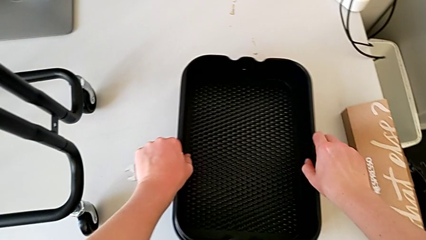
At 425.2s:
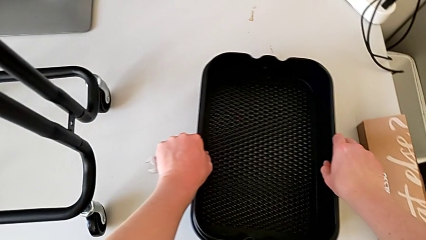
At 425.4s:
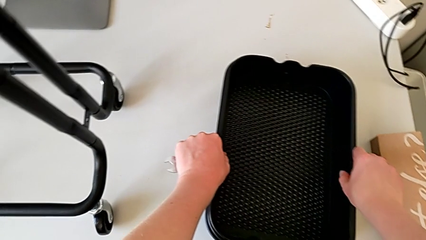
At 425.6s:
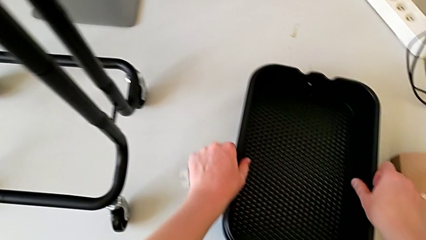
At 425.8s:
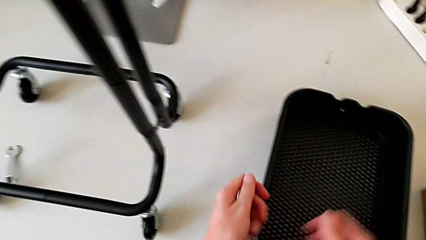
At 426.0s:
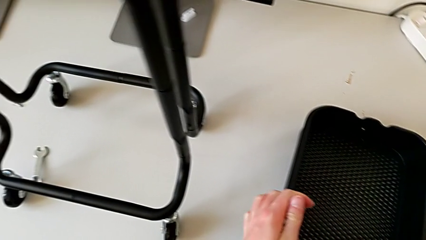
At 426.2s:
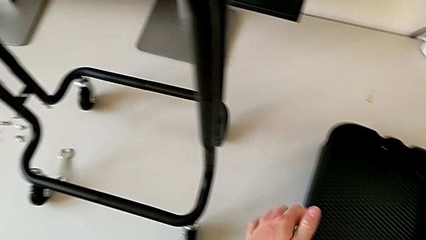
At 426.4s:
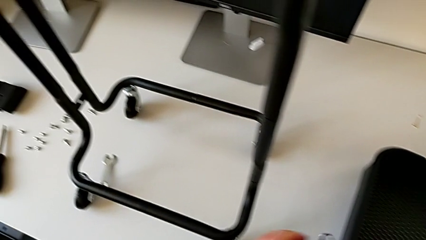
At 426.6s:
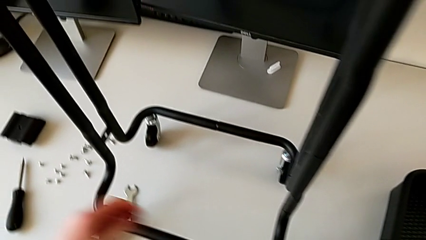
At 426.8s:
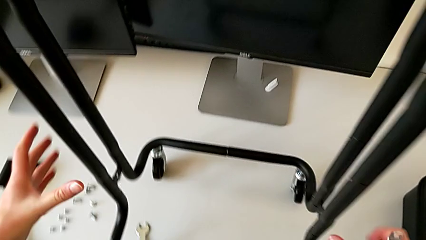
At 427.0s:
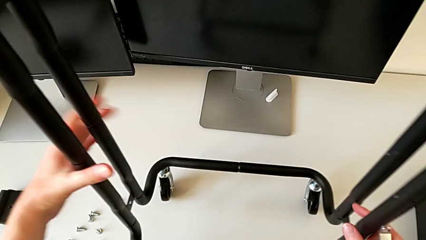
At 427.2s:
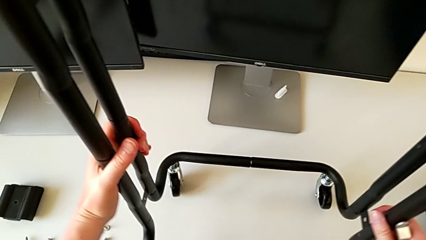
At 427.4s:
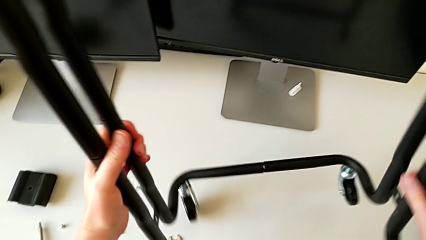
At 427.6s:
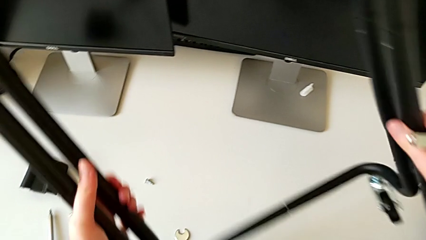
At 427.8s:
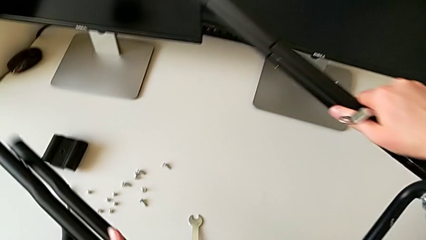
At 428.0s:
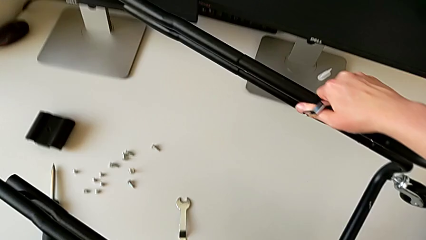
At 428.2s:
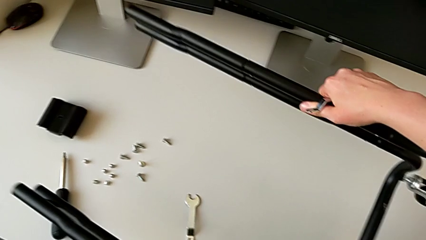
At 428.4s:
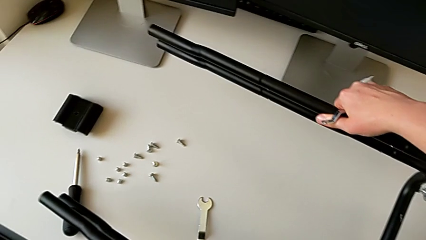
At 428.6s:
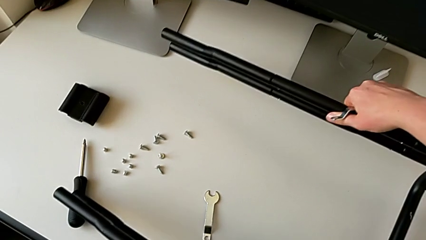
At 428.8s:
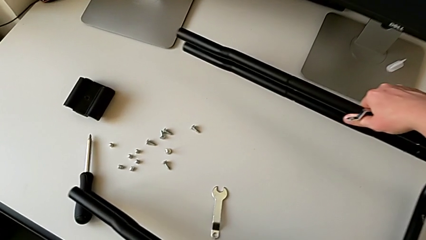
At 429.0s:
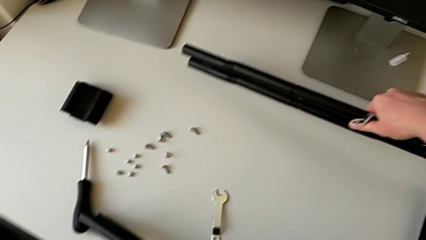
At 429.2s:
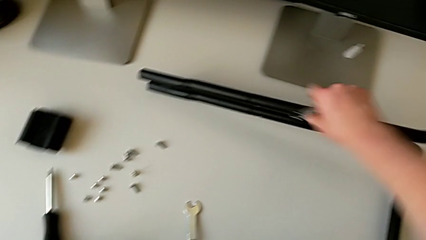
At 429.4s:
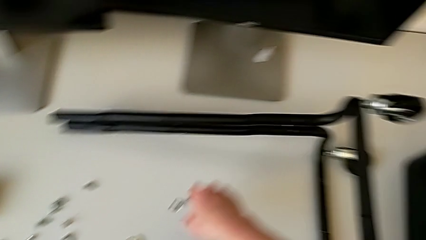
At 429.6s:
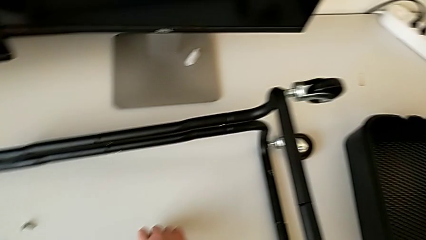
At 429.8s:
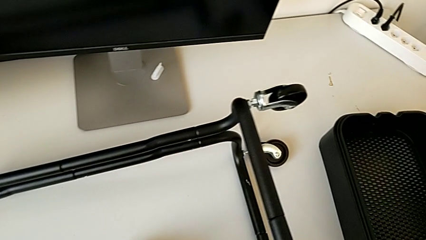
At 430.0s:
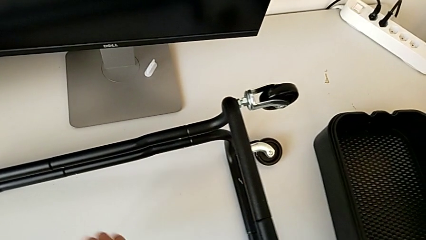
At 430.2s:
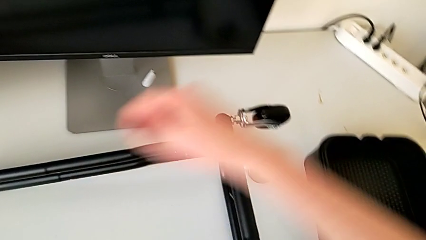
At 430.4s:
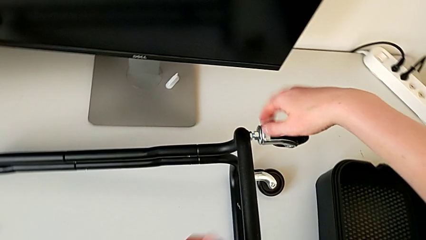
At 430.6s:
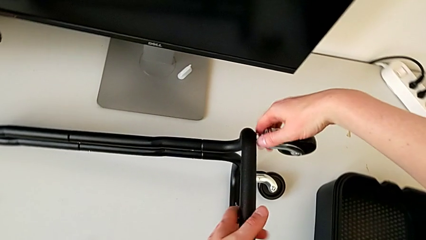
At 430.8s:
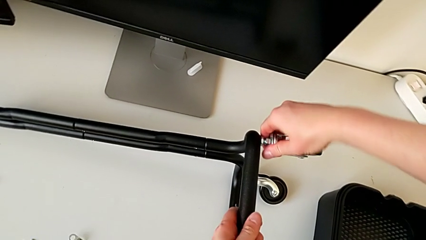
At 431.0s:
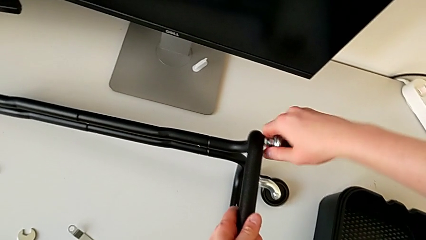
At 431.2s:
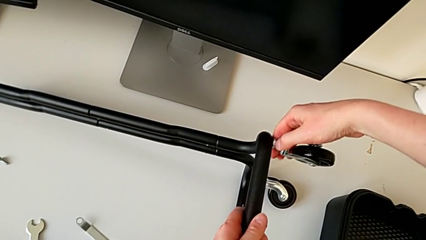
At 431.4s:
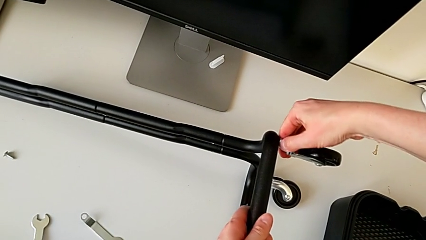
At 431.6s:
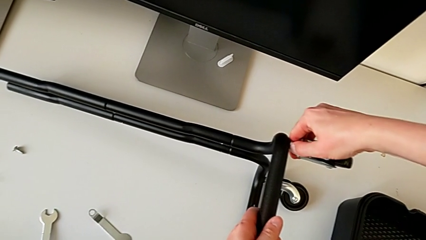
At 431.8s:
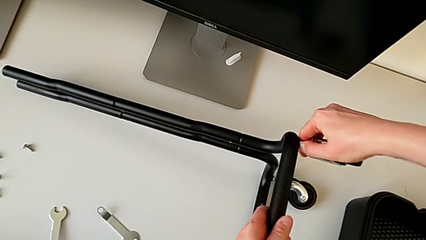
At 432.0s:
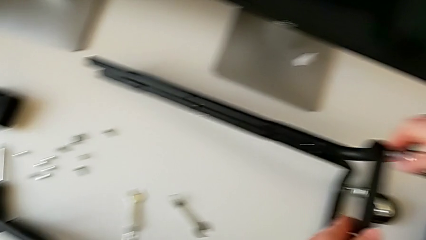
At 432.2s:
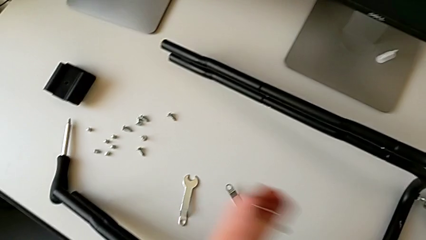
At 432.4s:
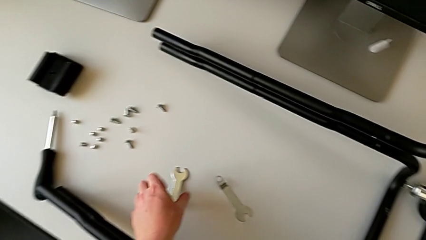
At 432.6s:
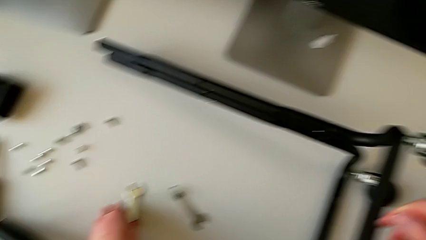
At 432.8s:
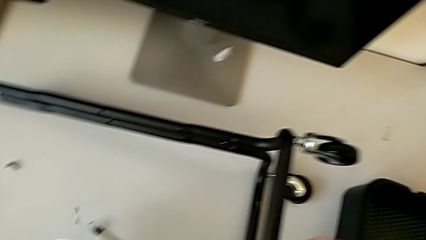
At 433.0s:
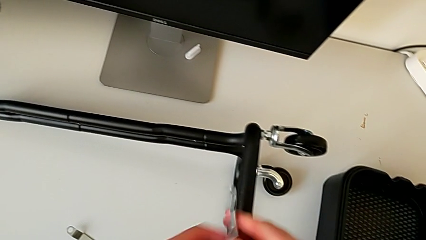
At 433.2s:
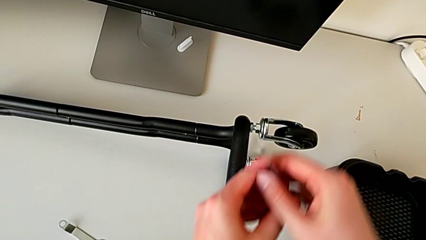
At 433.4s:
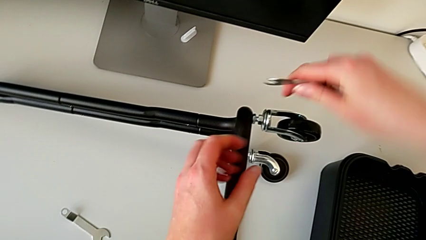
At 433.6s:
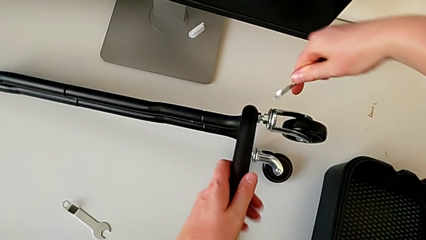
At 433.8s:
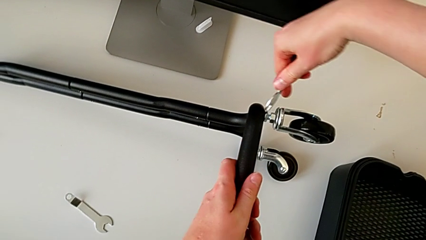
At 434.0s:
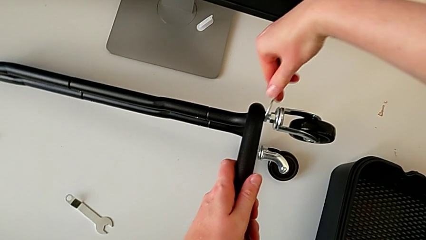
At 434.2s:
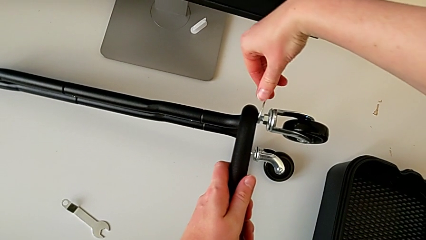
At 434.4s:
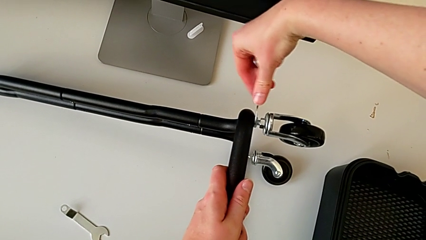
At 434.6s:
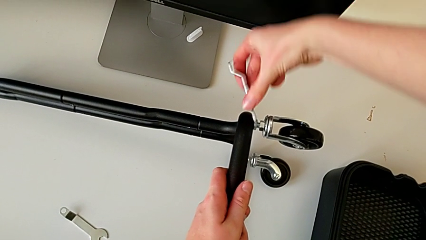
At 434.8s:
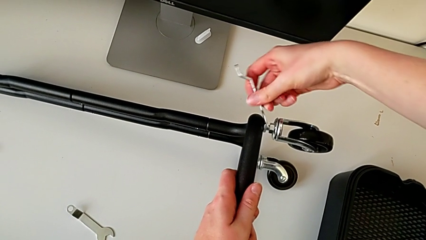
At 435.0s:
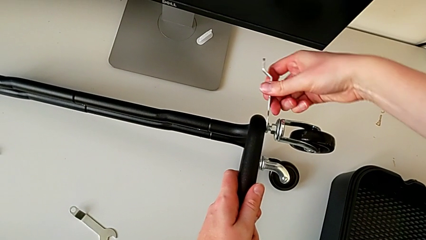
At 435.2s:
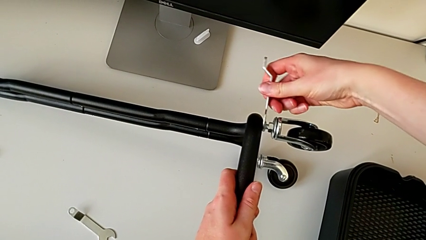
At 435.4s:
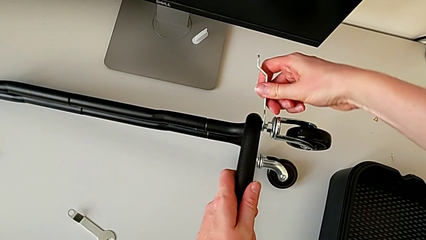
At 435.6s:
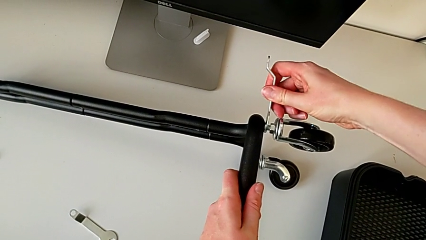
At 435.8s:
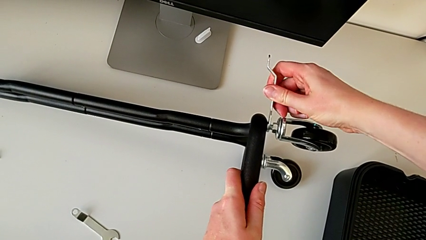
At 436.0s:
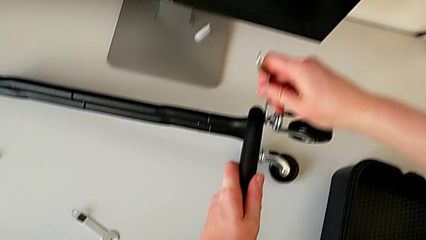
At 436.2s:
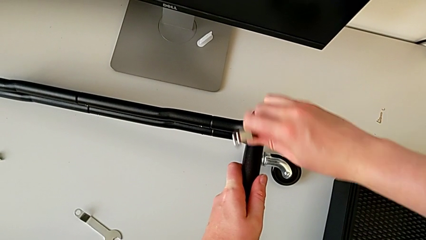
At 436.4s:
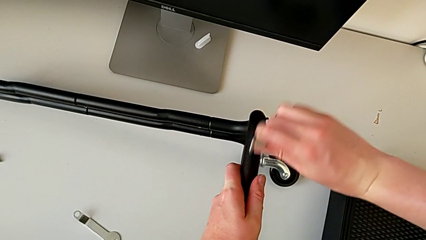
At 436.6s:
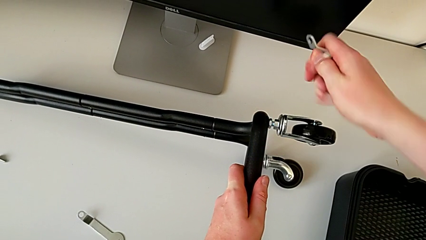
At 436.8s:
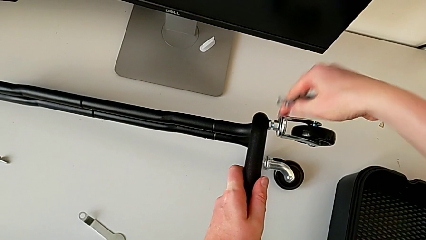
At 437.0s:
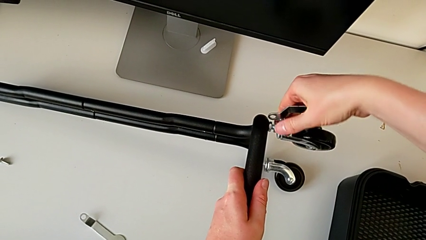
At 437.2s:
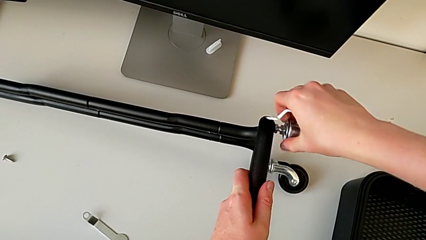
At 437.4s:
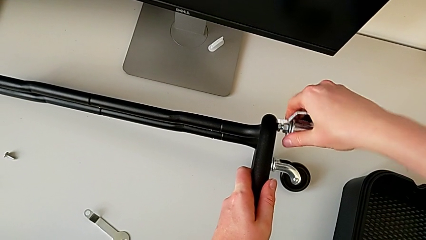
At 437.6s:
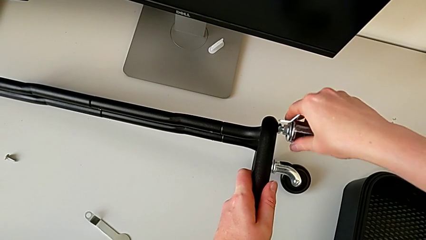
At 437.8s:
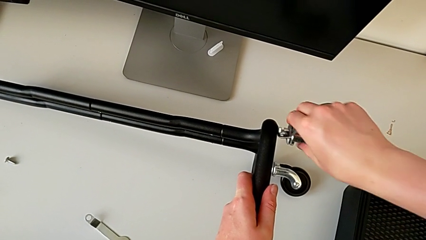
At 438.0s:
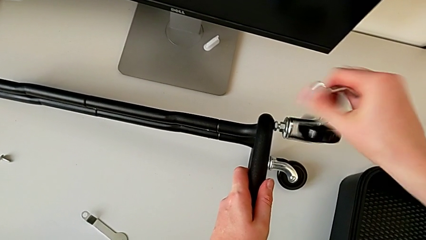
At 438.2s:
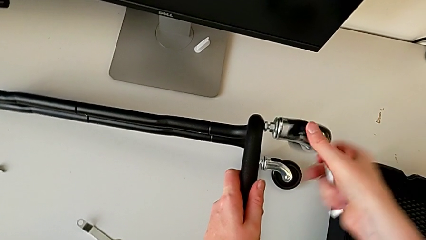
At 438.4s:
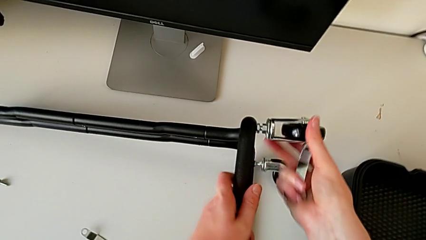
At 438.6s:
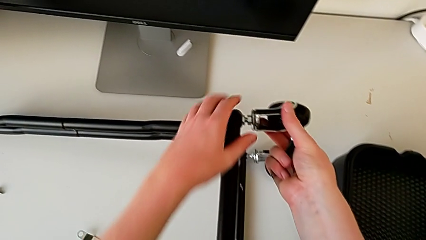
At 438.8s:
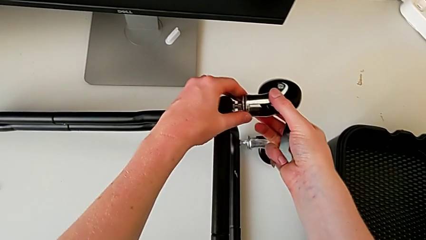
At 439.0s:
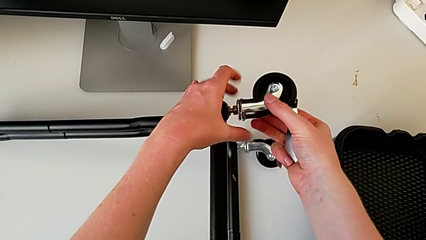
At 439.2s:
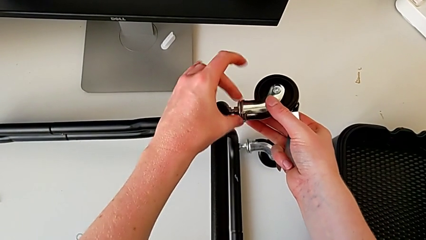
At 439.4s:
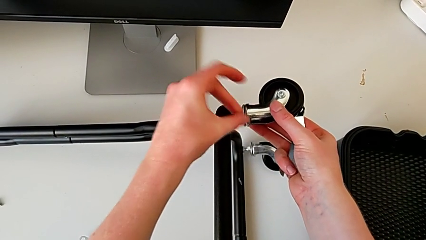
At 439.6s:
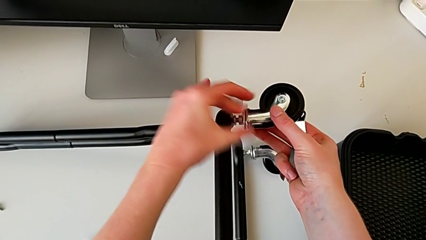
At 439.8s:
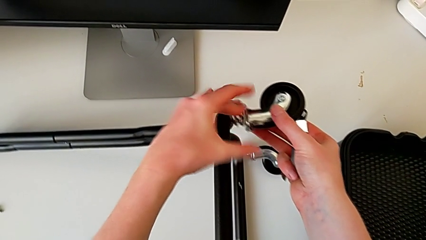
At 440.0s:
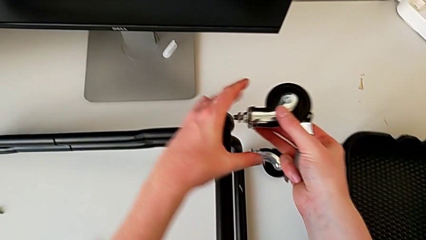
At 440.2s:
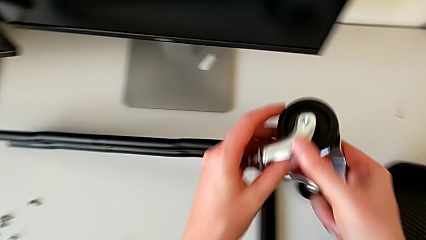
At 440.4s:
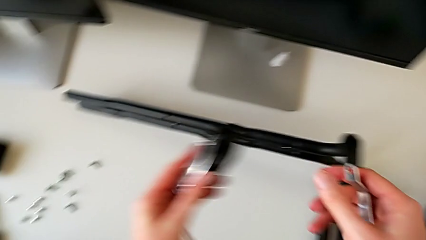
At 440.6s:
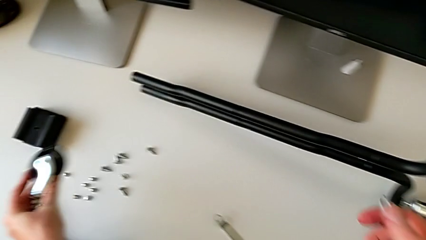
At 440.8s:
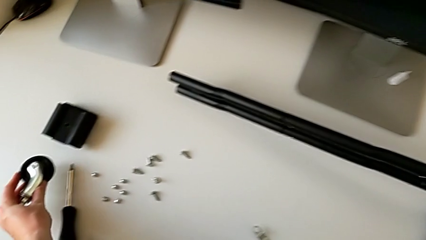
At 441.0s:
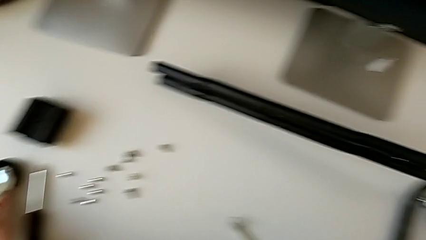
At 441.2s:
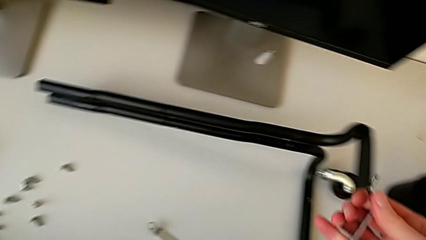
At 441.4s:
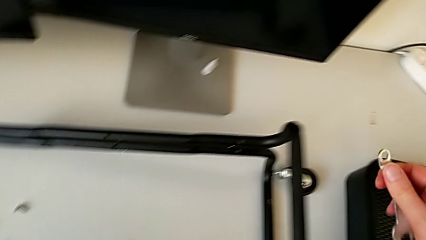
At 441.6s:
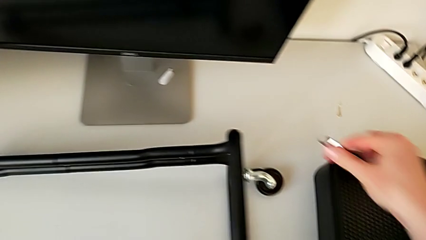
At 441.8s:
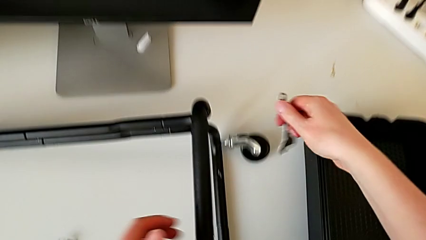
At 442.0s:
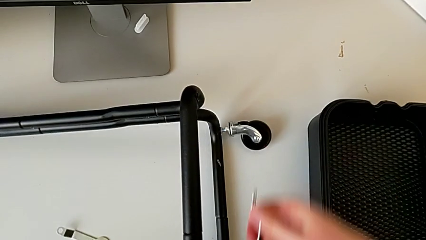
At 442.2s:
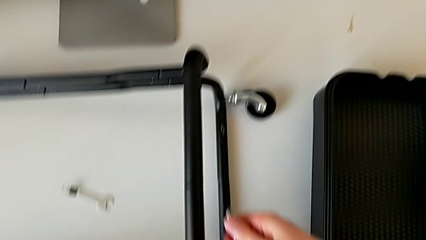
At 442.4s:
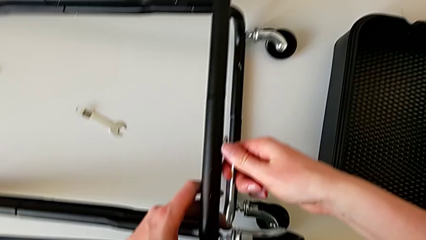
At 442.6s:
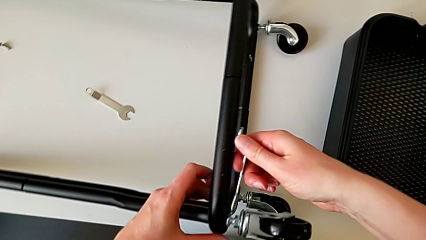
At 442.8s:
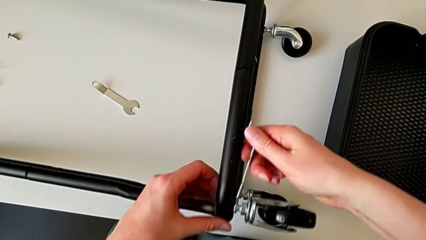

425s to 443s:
The camera wearer is disassembling the wheels. They rotate the half frame, grab the hexagonal wrench, unscrew the first wheel and place it.
